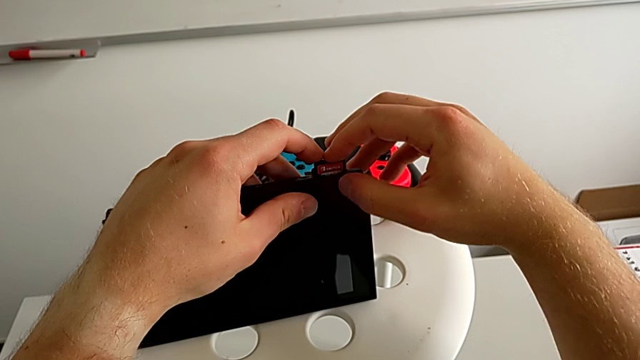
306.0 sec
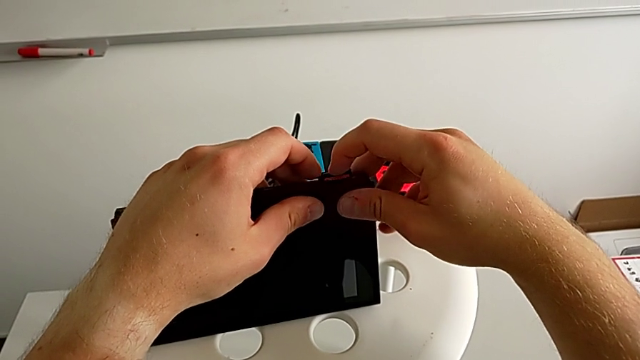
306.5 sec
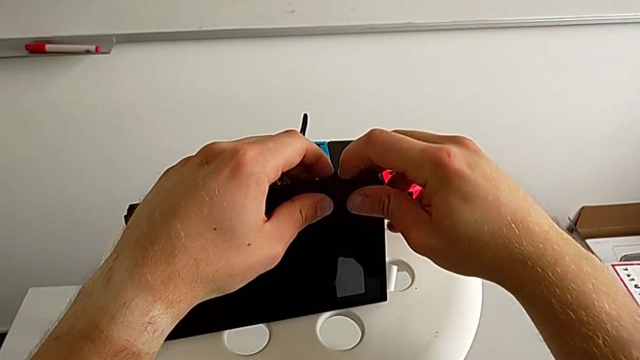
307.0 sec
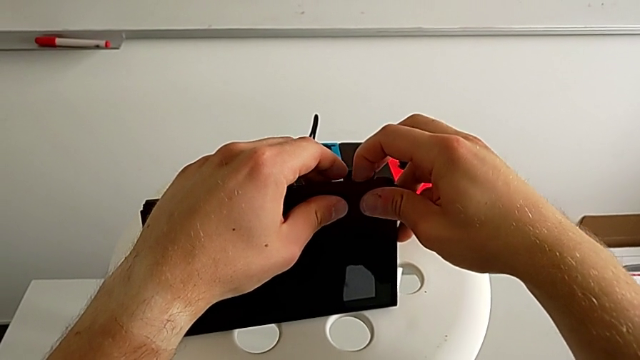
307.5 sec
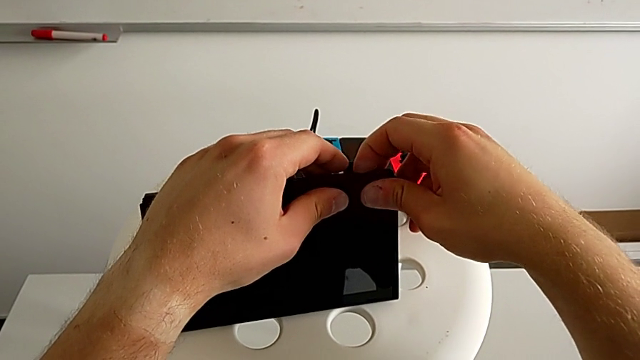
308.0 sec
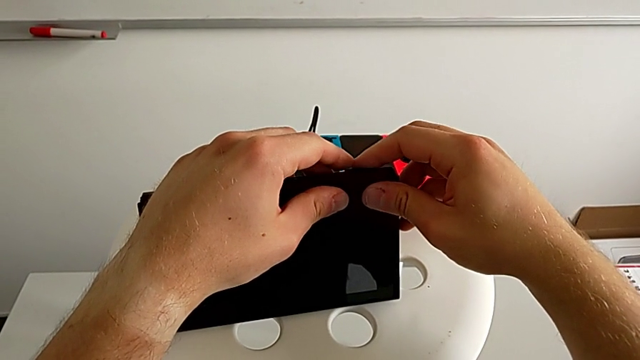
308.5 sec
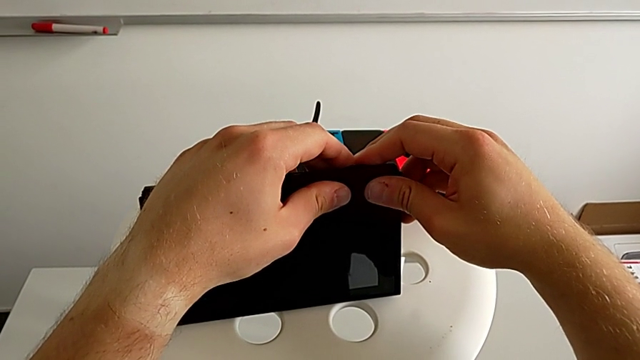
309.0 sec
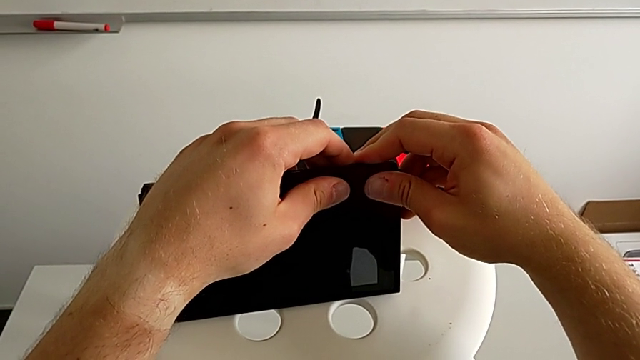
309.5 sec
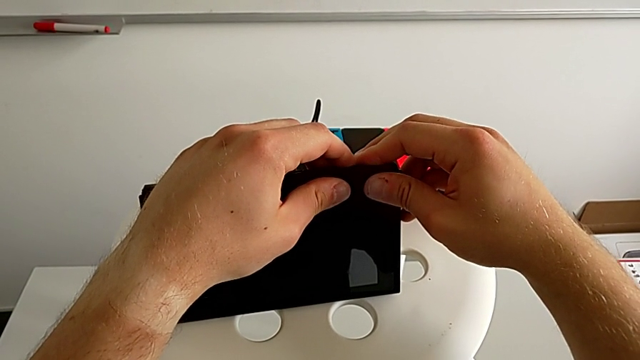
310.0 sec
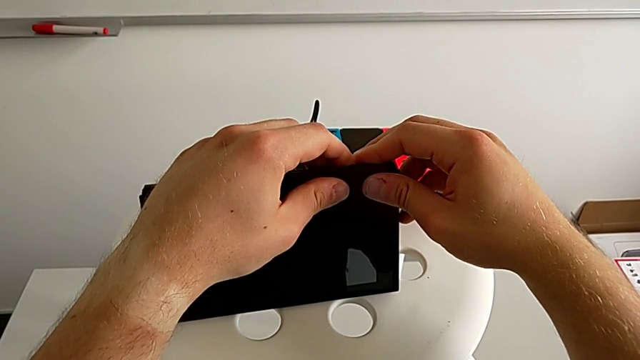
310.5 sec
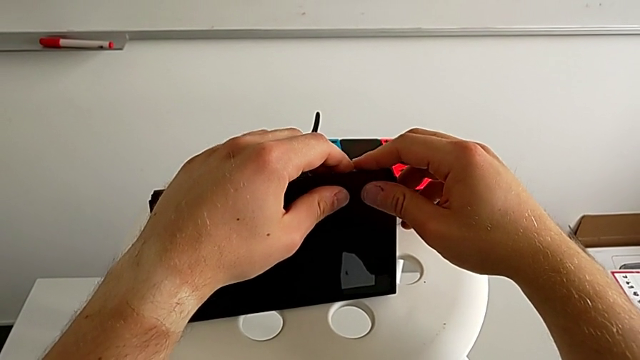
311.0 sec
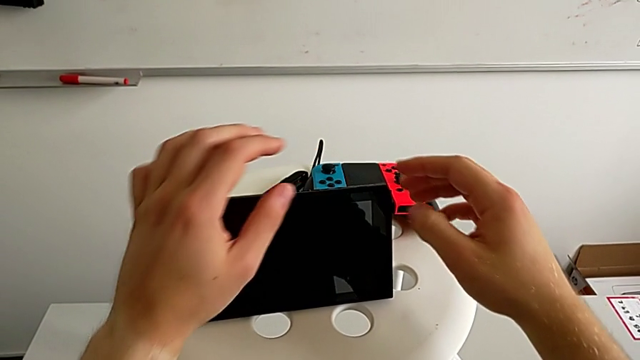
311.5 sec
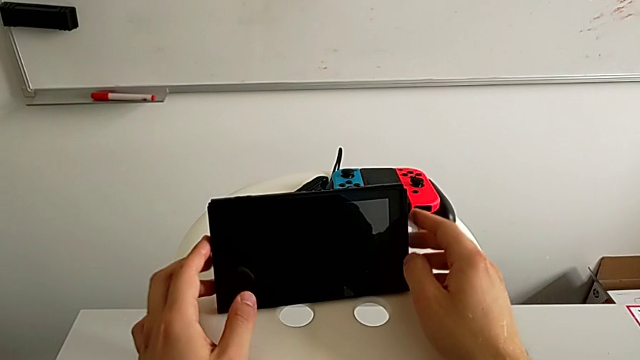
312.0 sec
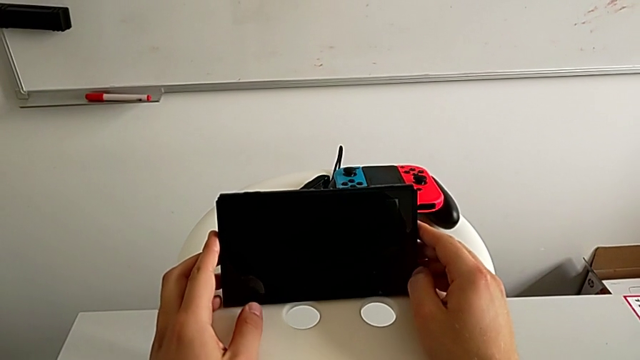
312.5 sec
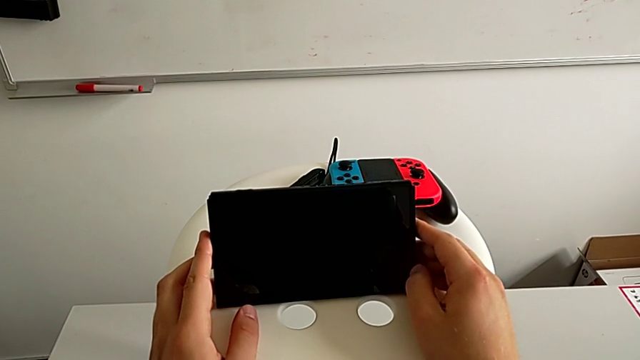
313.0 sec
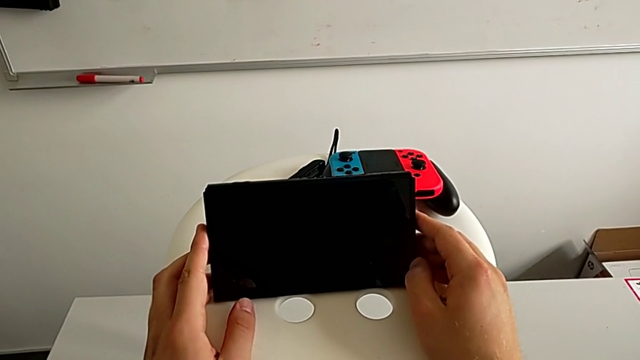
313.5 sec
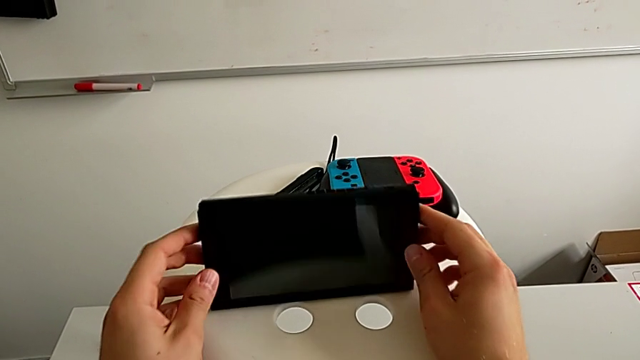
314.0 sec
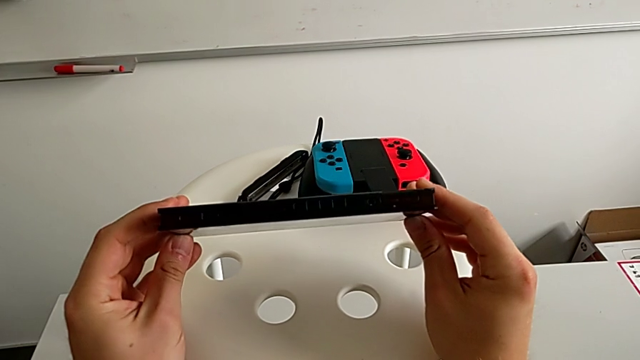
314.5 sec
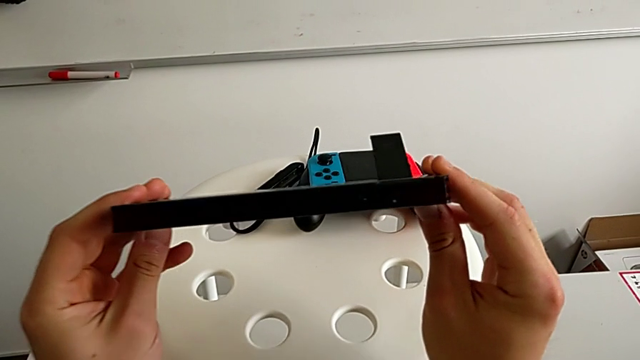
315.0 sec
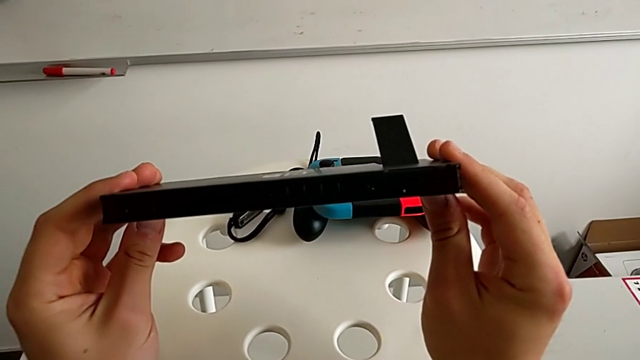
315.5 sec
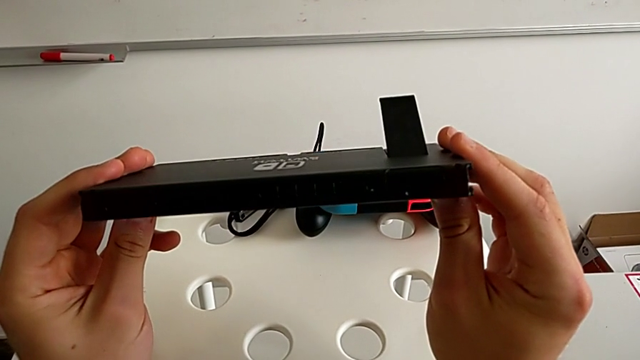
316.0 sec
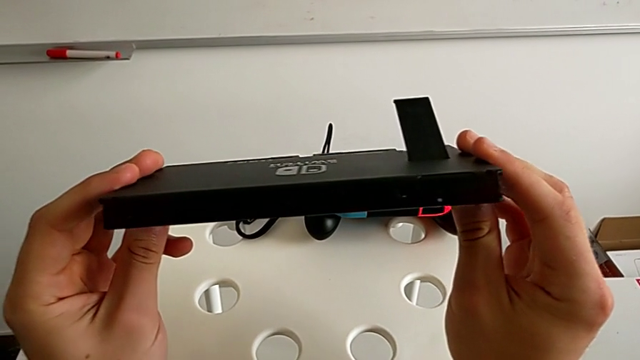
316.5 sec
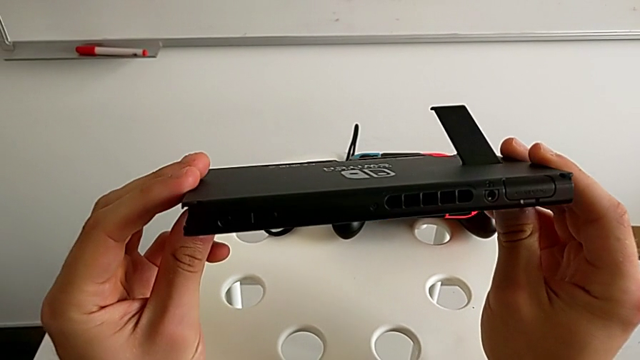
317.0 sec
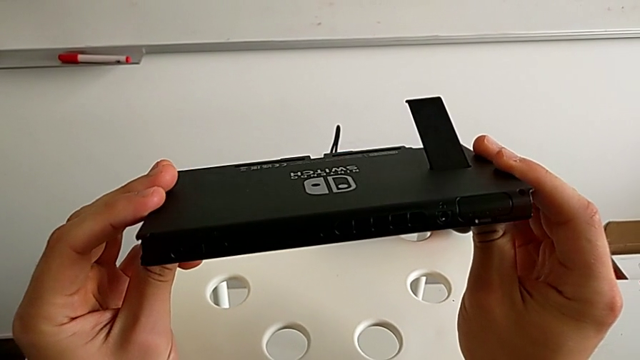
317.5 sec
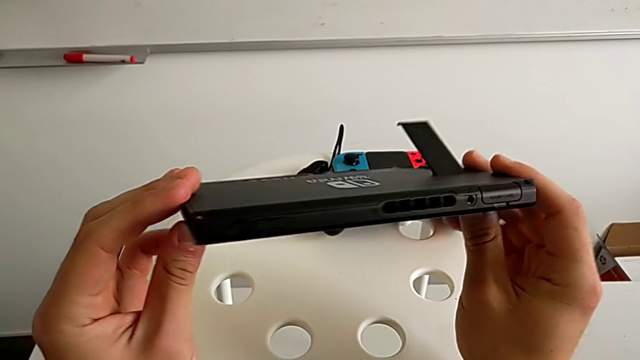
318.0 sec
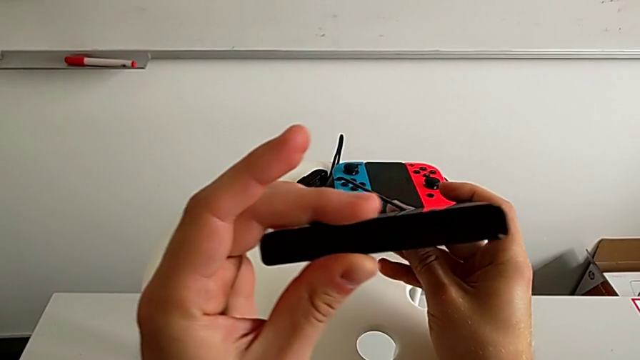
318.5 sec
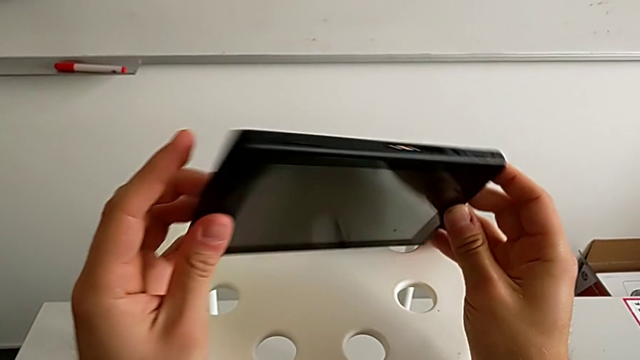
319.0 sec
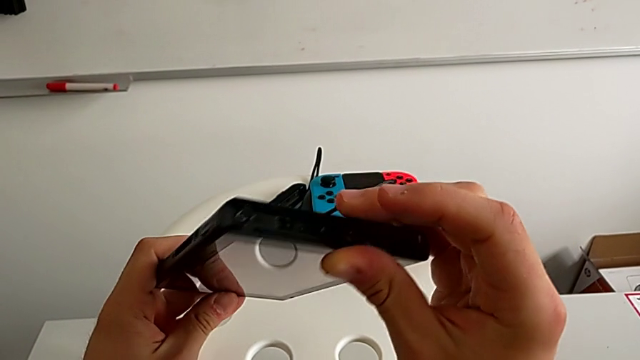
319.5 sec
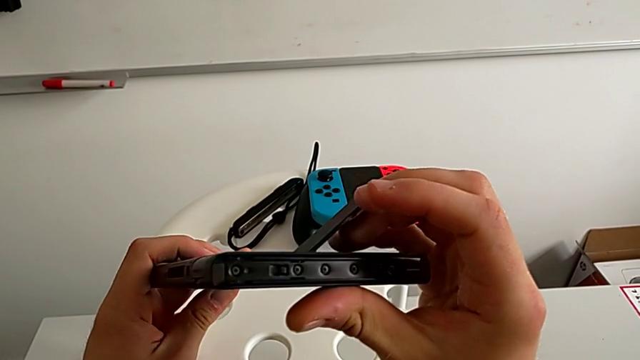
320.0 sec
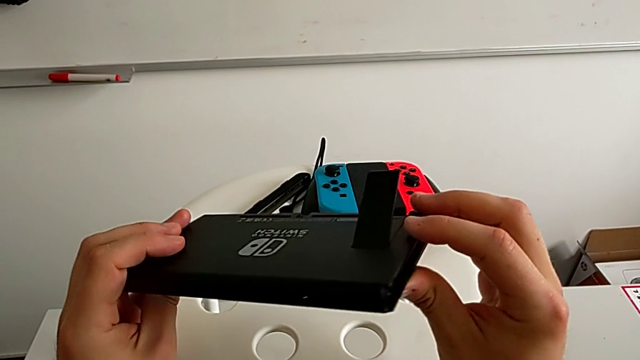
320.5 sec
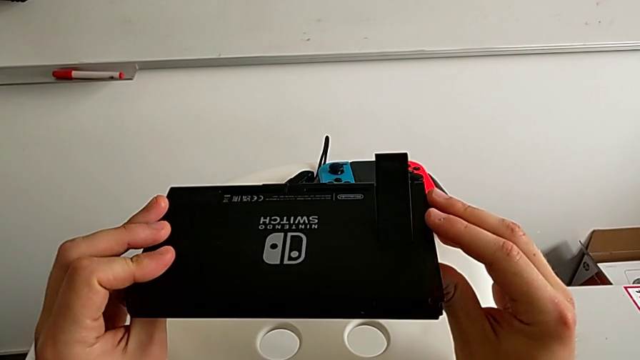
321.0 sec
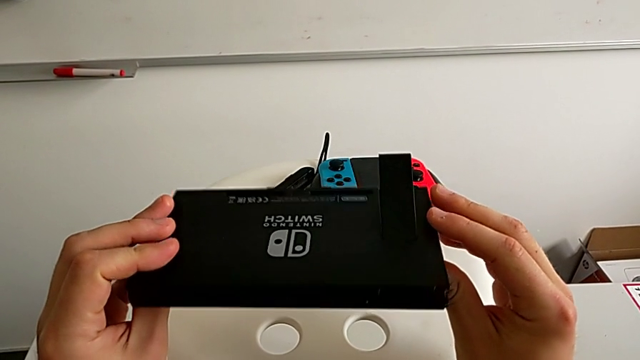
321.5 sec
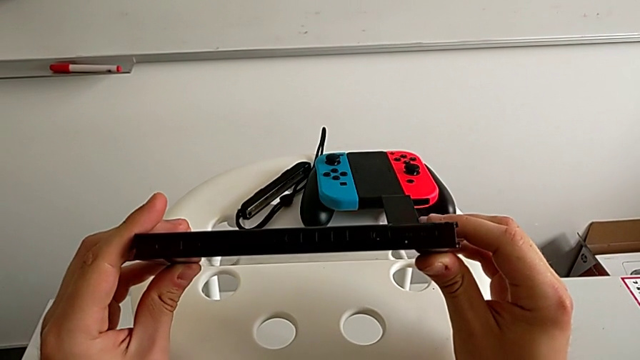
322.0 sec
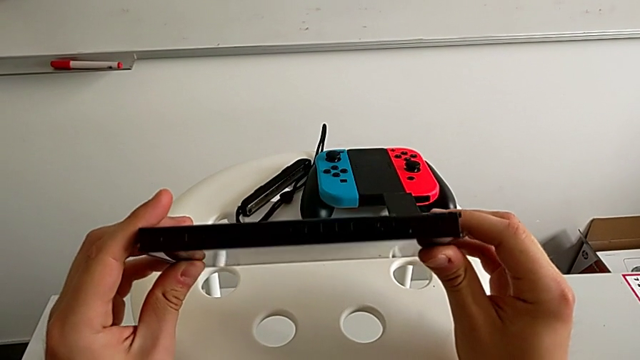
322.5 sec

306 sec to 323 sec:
The camera wearer is exchanging the game card. They push the old game card, withdraw it and place it. They rotate the new game card, grab it, rotate it, insert it, push it and close the game slot.

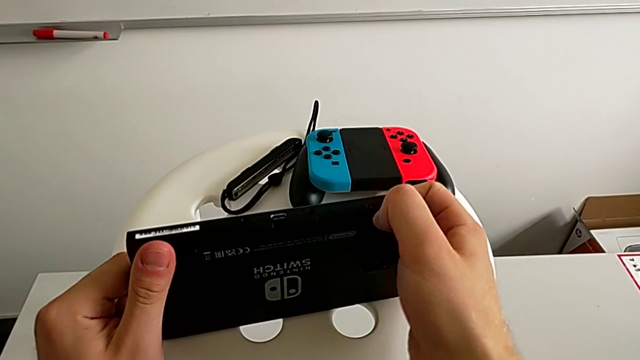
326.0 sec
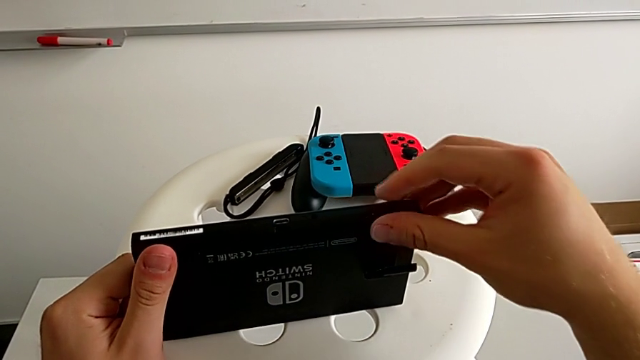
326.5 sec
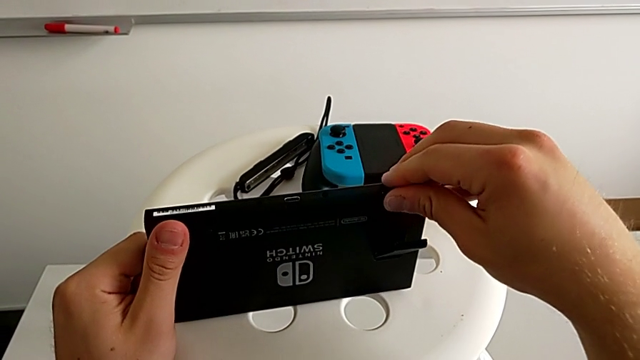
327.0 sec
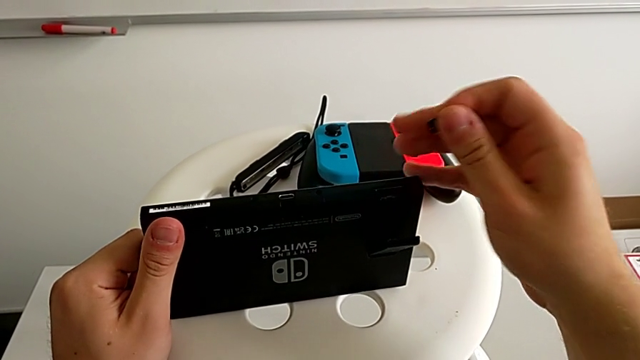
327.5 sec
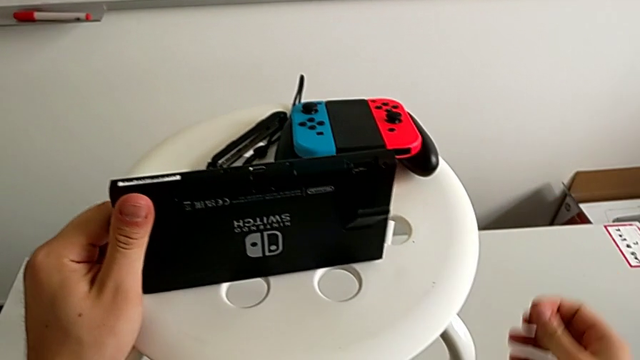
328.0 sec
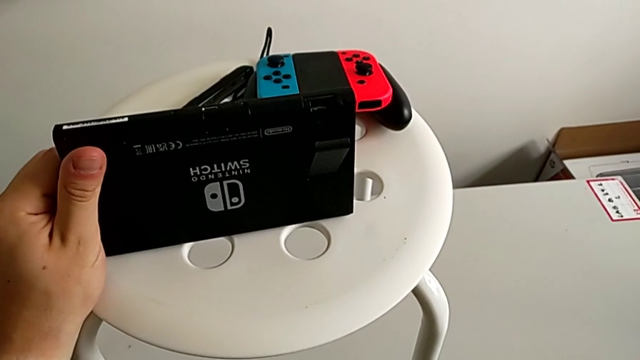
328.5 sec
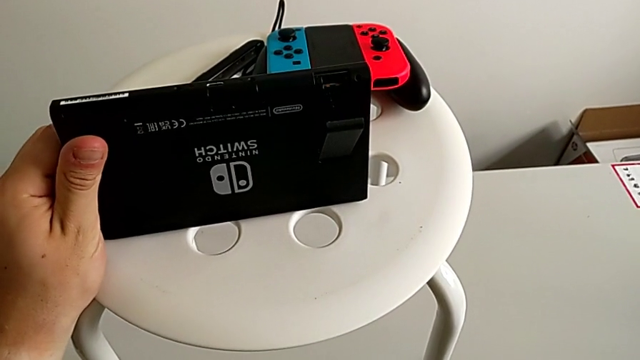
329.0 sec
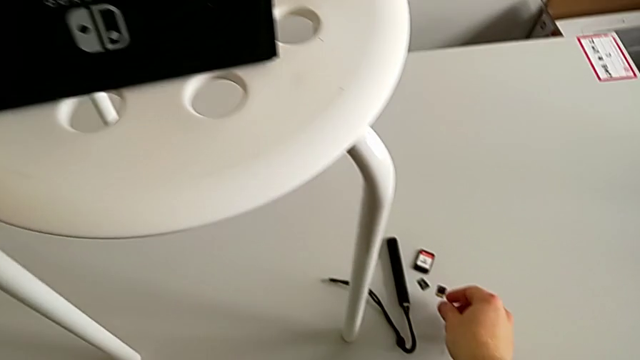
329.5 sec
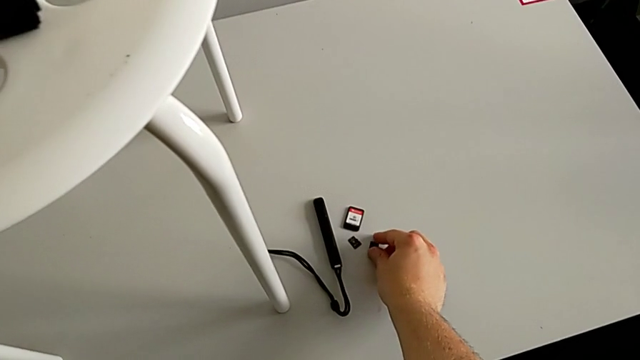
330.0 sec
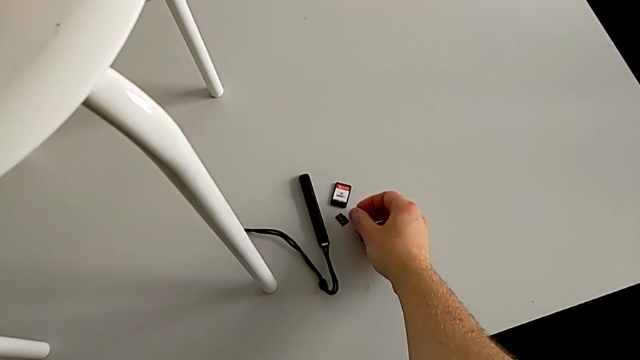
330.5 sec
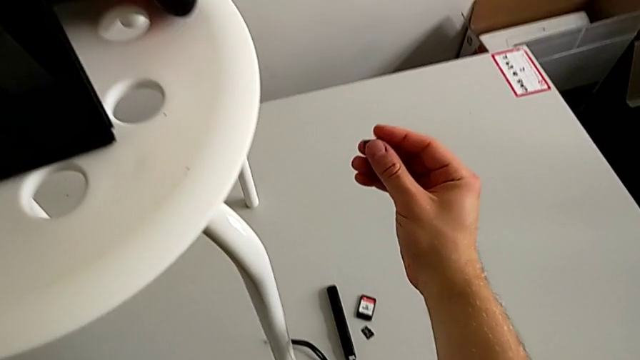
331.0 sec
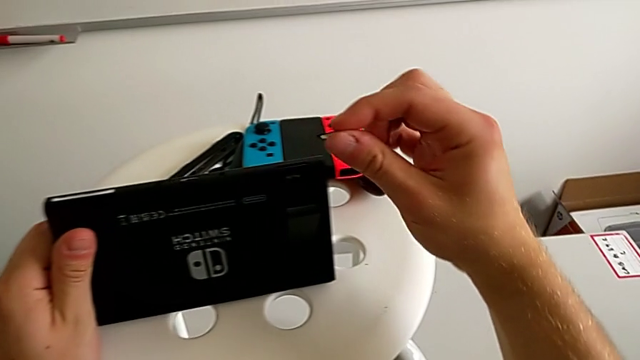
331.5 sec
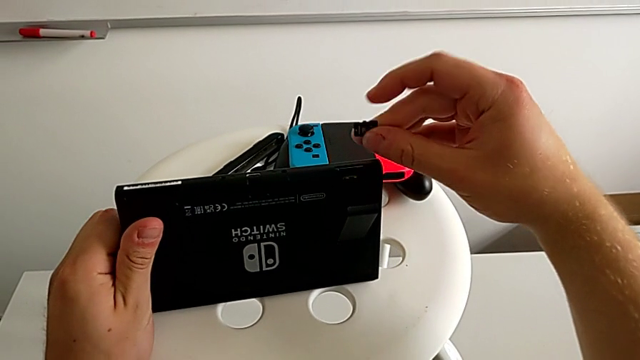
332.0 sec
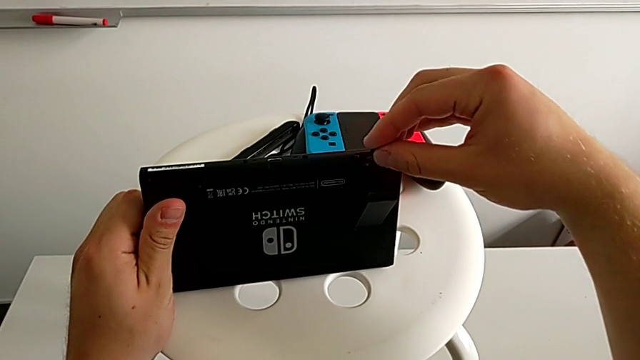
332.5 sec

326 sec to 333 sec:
The camera wearer is exchanging the MicroSD. They grab the Nintendo Switch, inspect it and begin to rotate it.
